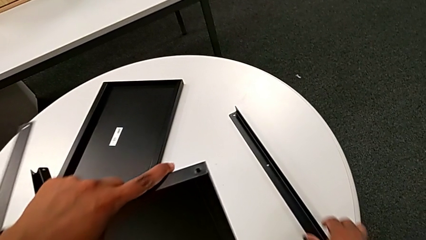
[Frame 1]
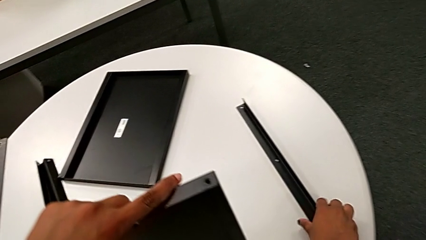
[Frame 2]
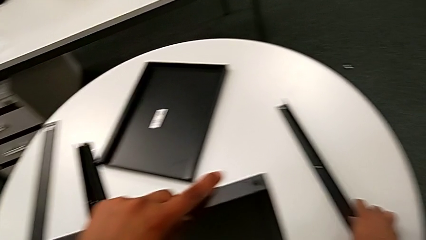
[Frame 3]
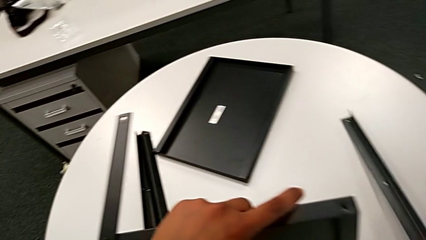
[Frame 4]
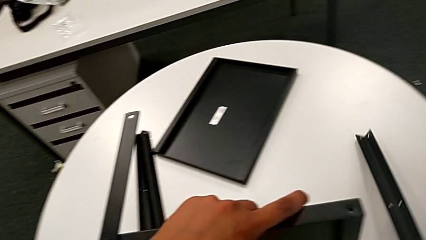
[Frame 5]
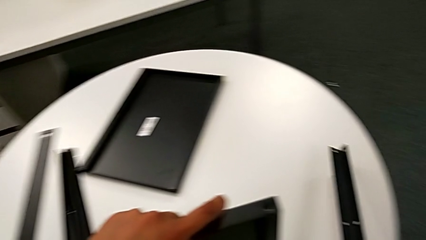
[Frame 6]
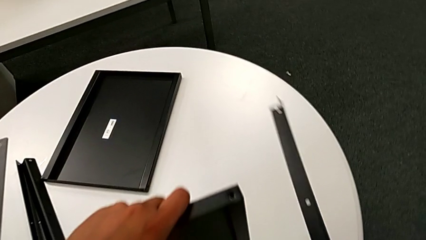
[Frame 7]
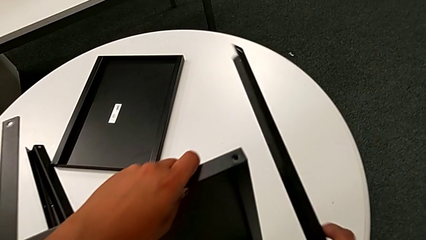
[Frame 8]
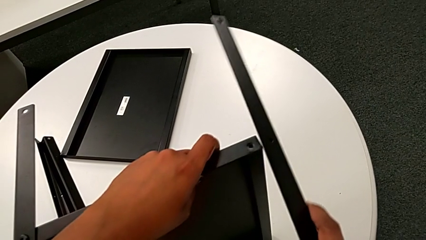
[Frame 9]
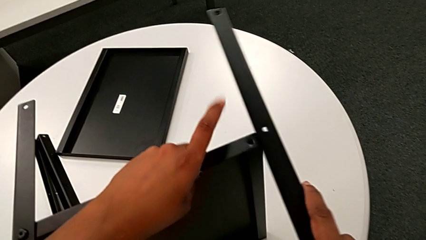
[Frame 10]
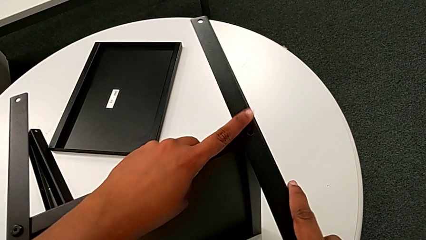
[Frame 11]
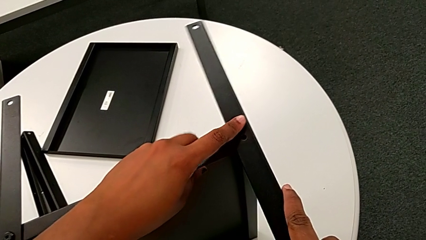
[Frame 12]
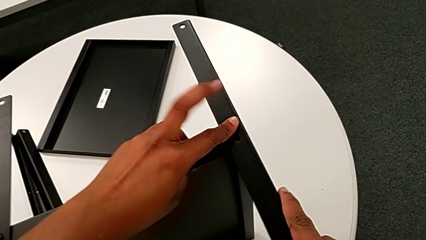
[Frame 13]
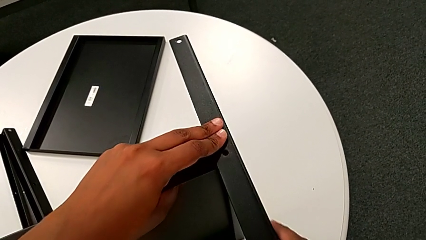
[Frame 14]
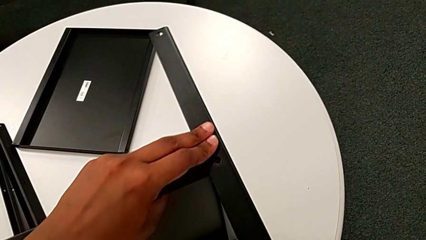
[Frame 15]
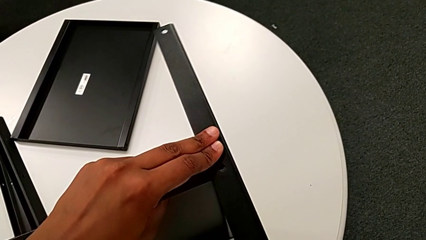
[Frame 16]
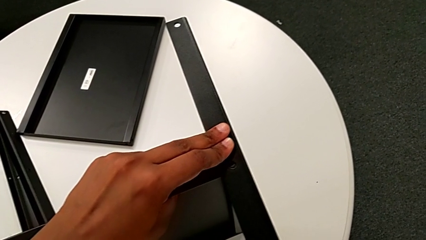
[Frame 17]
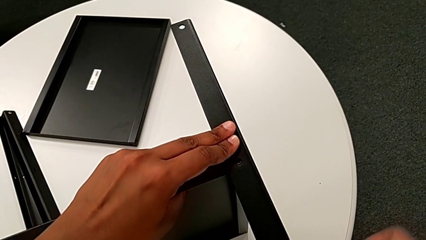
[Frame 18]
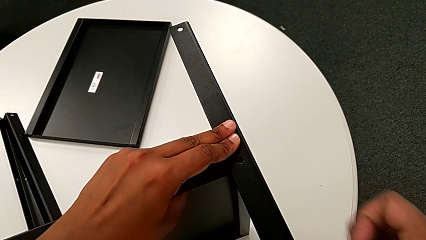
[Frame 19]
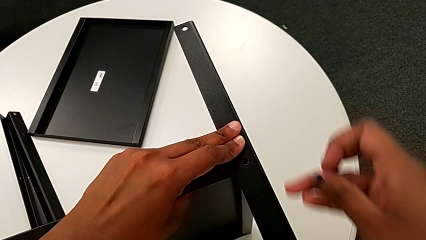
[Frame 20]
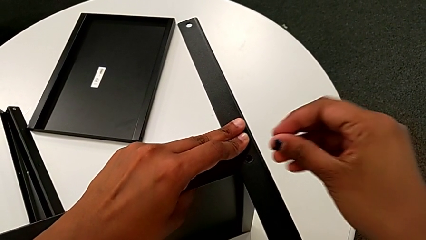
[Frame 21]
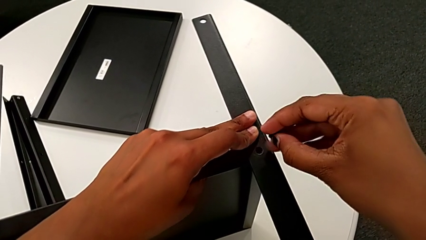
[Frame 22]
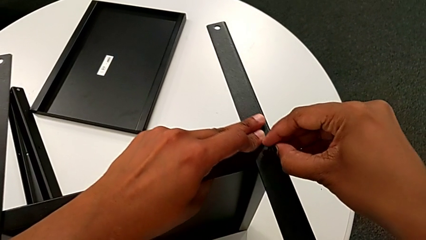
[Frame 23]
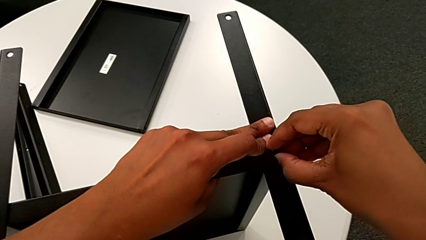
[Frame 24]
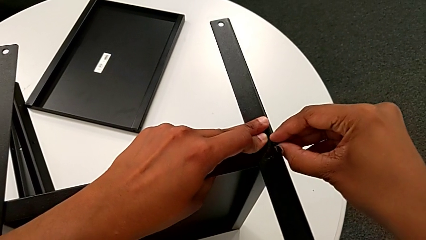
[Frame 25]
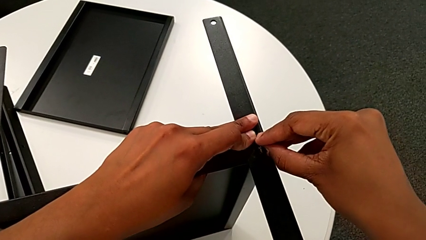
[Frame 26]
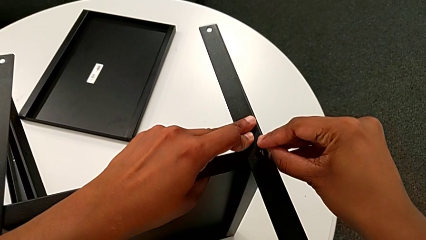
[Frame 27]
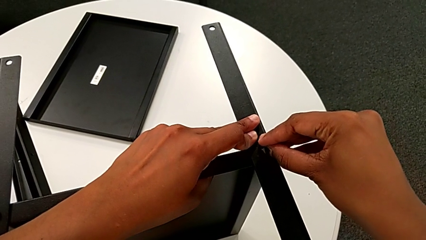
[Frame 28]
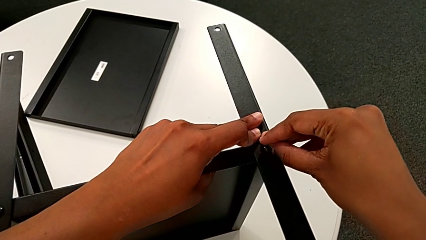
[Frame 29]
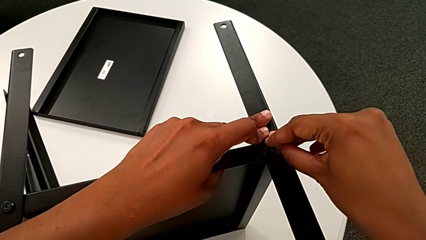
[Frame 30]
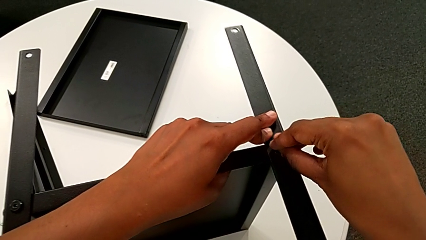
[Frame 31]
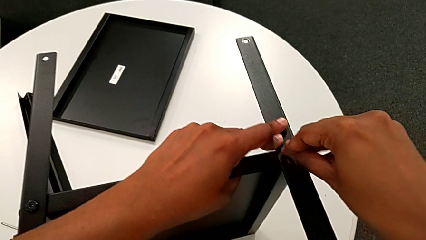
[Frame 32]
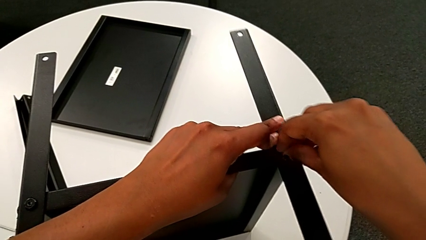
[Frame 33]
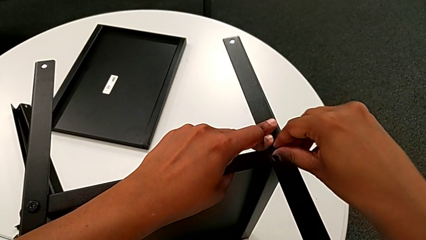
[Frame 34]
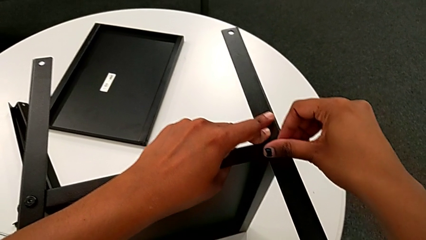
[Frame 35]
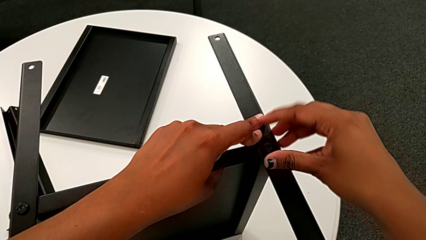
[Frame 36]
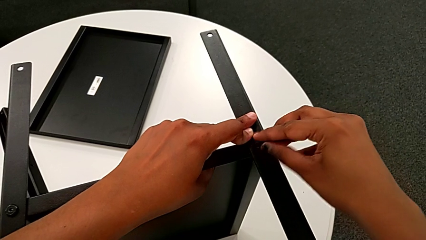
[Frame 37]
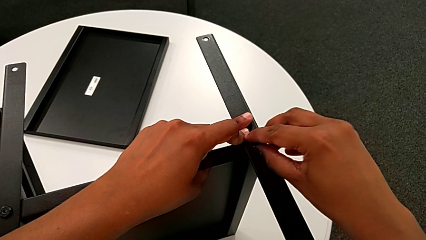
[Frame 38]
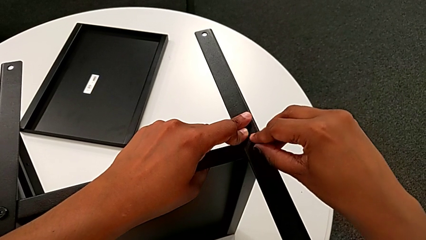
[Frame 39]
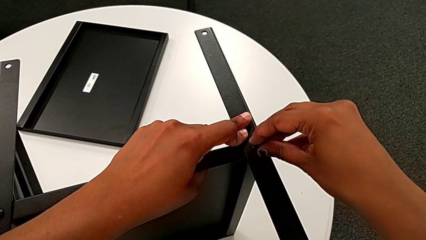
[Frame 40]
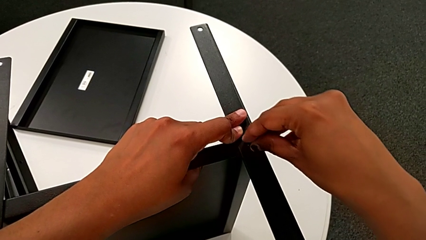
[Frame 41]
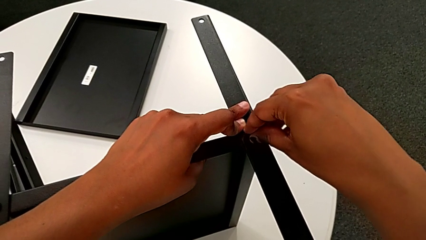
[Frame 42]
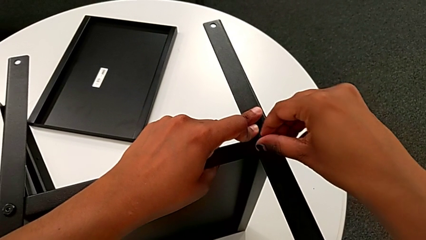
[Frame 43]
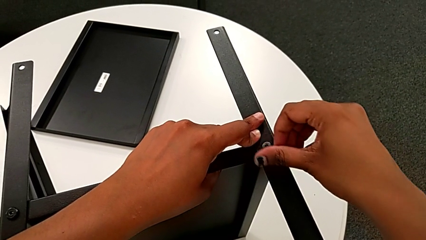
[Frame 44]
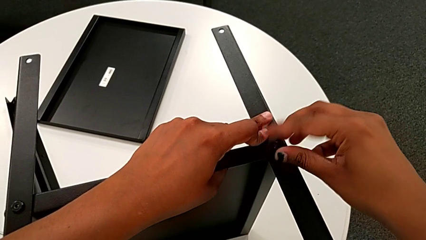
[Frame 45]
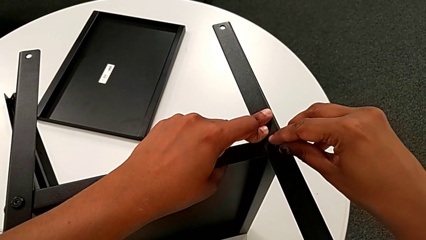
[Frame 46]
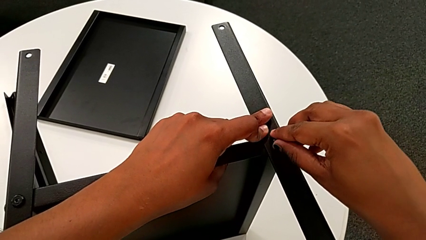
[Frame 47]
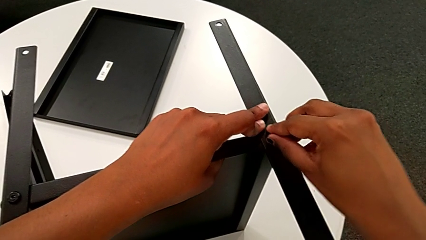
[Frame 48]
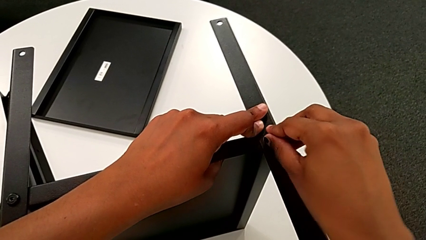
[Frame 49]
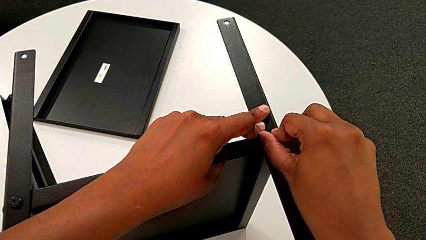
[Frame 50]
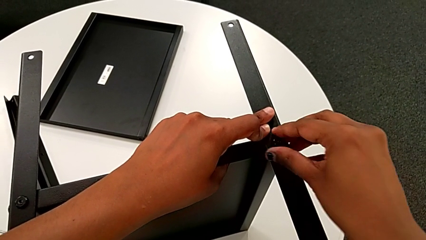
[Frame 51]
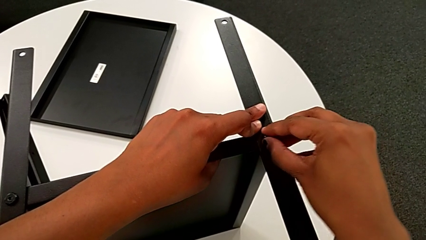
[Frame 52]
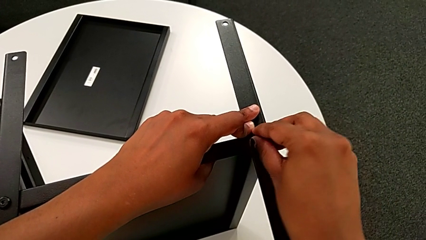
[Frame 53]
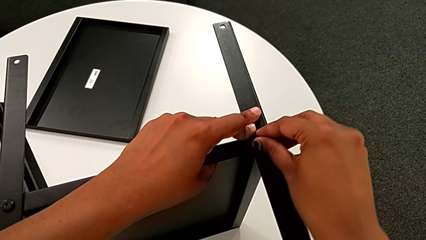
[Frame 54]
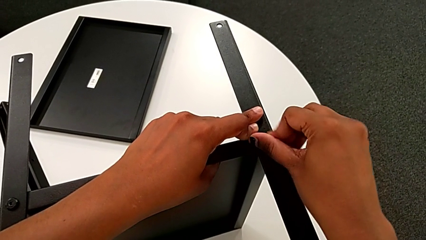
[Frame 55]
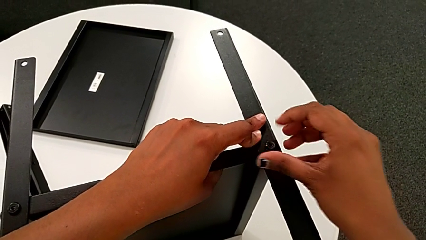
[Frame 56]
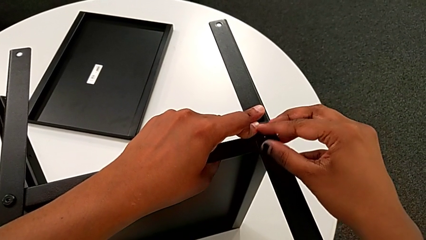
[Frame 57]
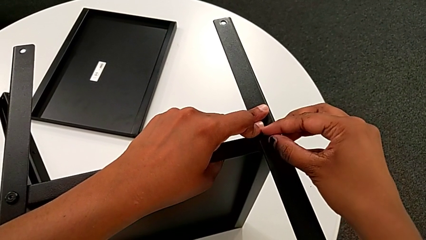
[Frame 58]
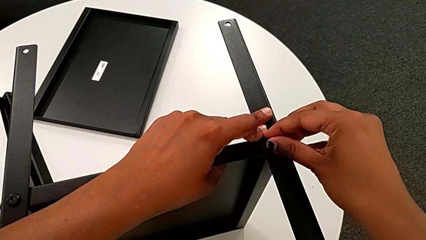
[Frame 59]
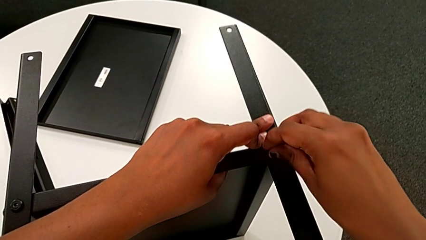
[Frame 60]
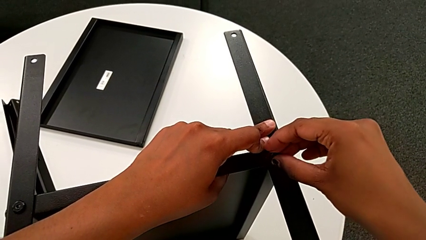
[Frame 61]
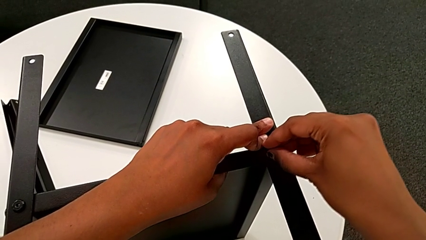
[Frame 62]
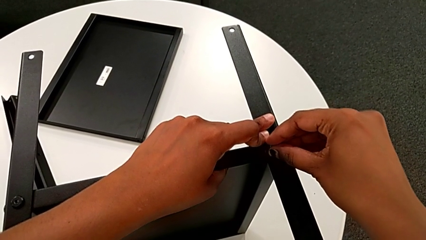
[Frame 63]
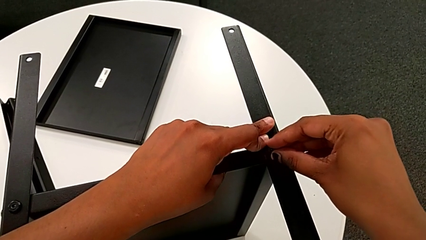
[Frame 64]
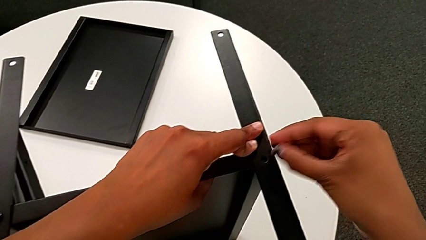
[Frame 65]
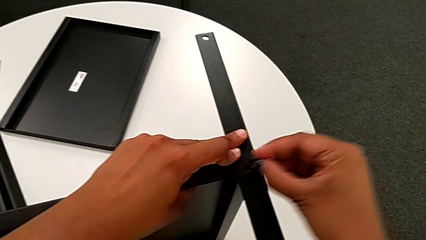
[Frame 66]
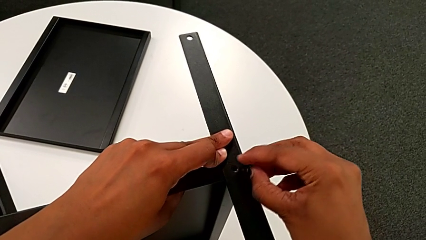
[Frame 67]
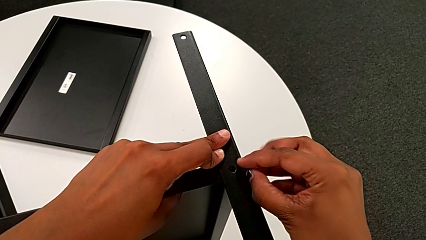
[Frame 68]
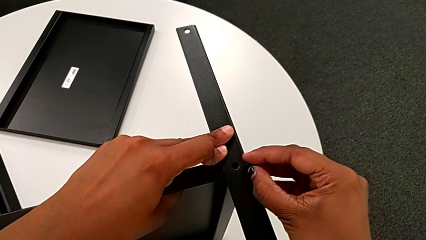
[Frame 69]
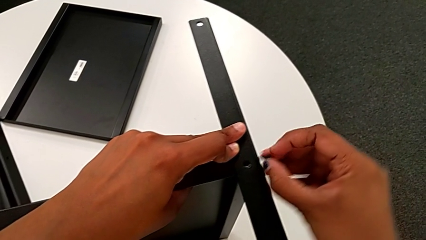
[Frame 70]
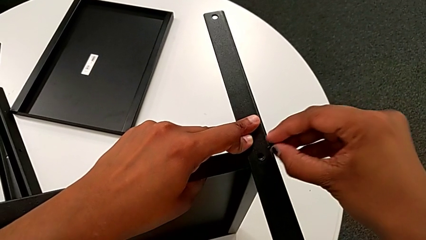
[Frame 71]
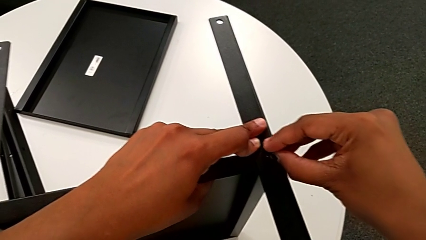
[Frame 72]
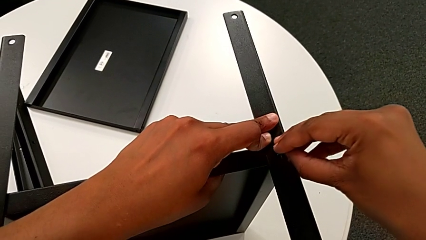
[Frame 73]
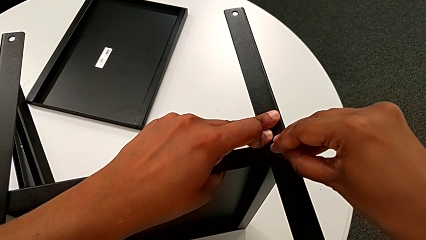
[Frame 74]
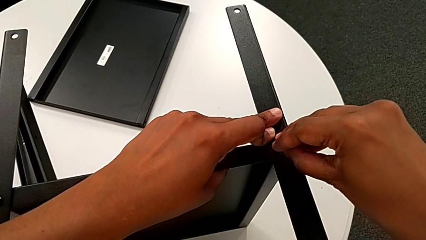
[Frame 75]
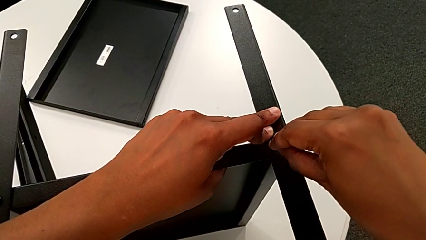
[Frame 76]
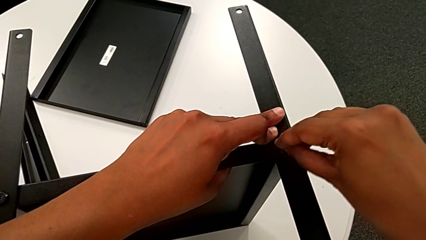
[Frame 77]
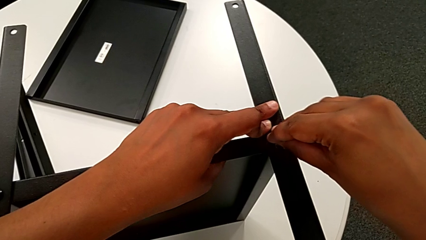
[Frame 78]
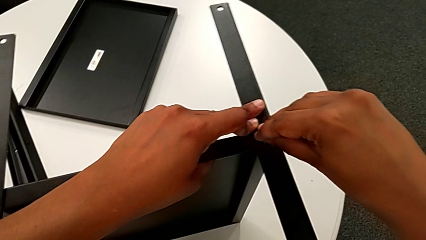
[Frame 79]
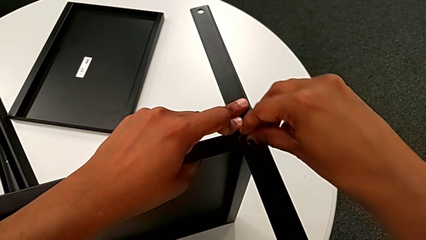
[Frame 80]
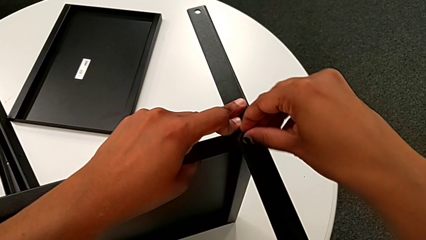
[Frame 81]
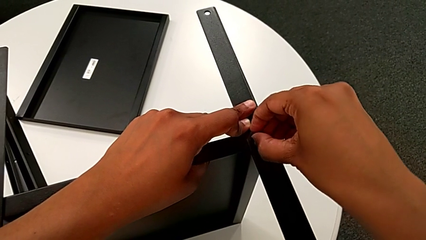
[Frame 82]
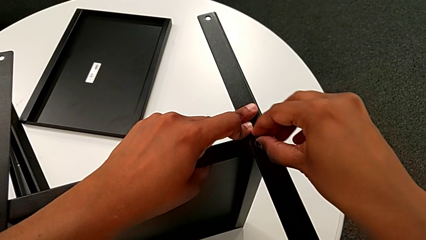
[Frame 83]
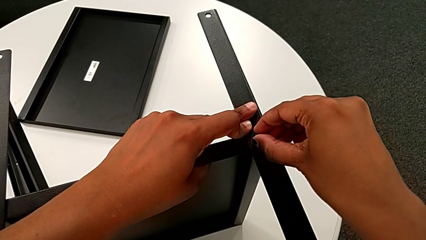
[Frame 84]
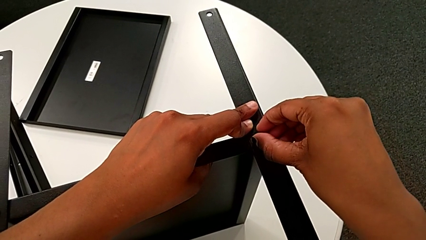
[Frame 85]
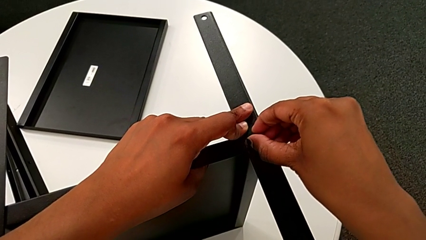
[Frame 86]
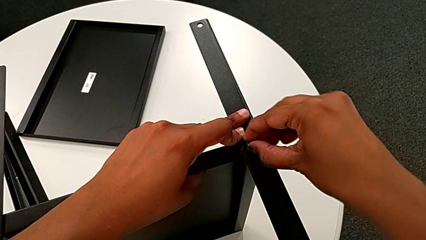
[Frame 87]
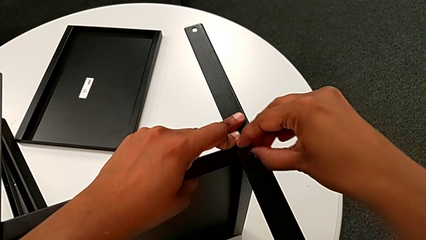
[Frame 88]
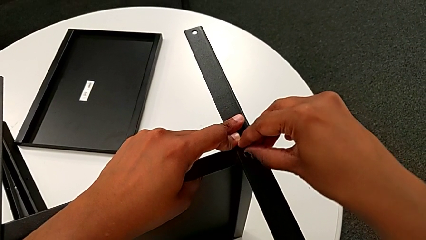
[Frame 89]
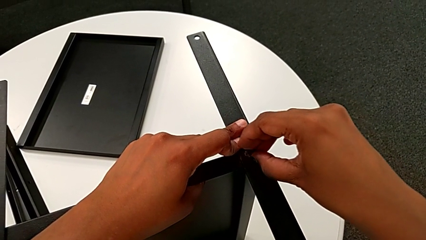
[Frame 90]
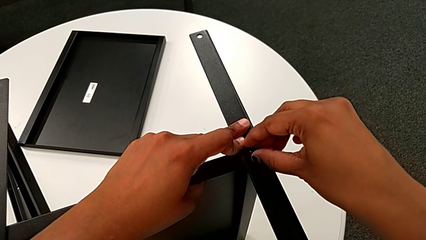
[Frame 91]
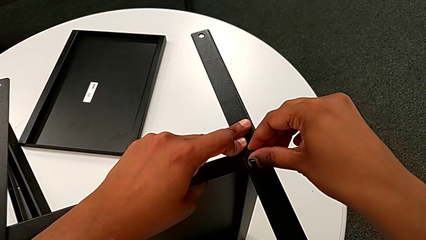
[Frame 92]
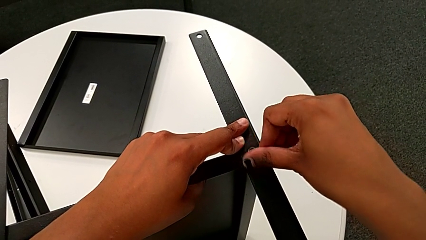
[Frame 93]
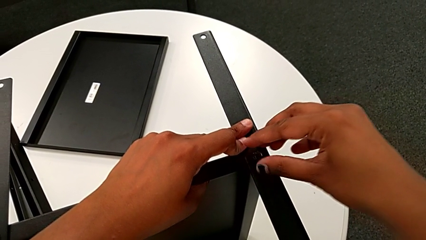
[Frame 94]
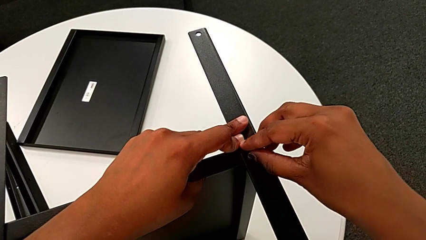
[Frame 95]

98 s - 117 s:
The camera wearer is screwing the second leg onto the middle shelf. They grab the second leg, approach the tray, align the second leg, approach the second leg, insert the hex socket head, wrongly screw it, withdraw it and insert it.
